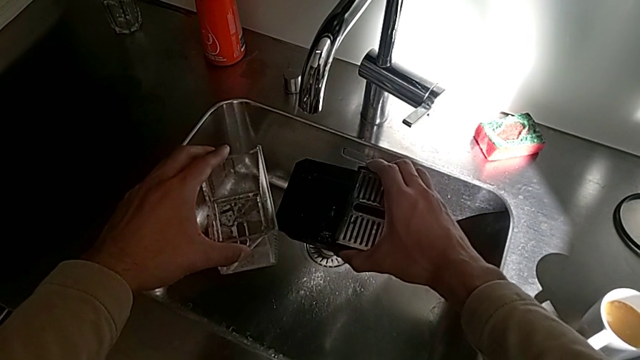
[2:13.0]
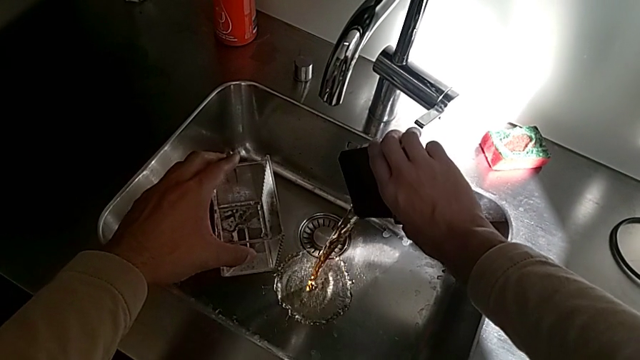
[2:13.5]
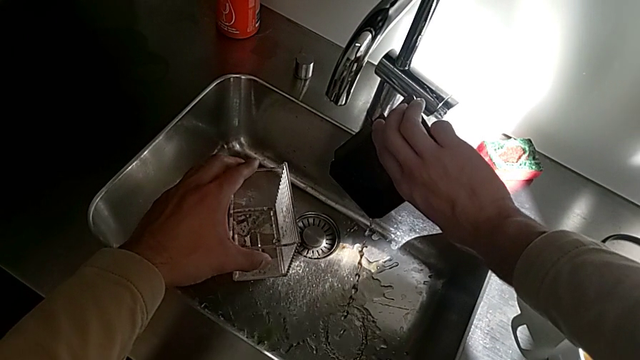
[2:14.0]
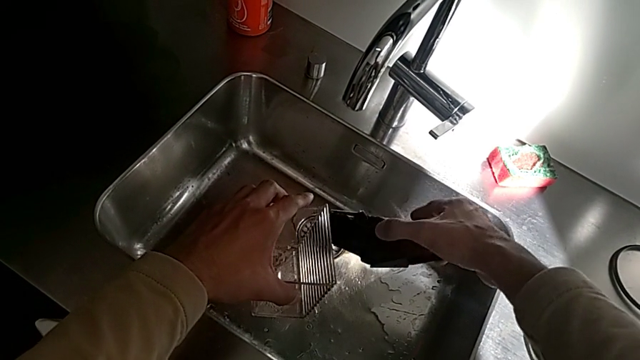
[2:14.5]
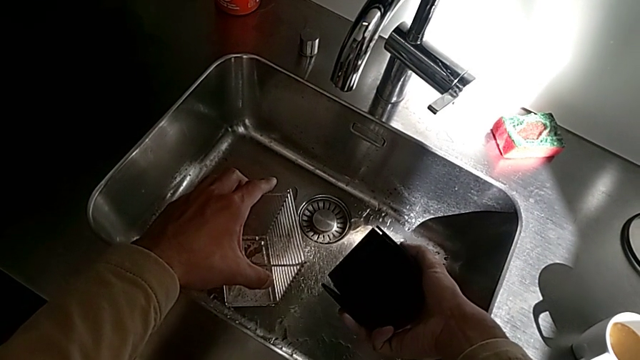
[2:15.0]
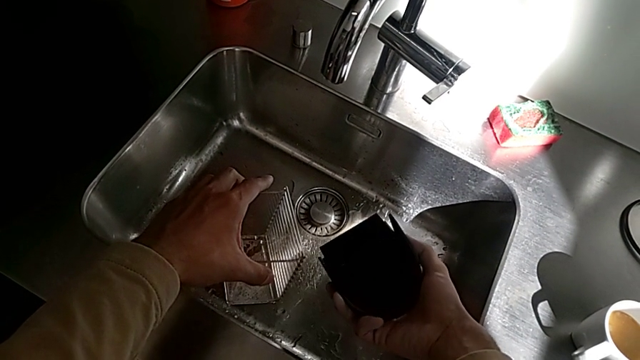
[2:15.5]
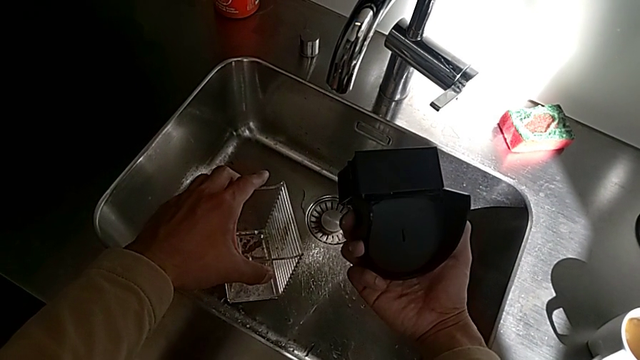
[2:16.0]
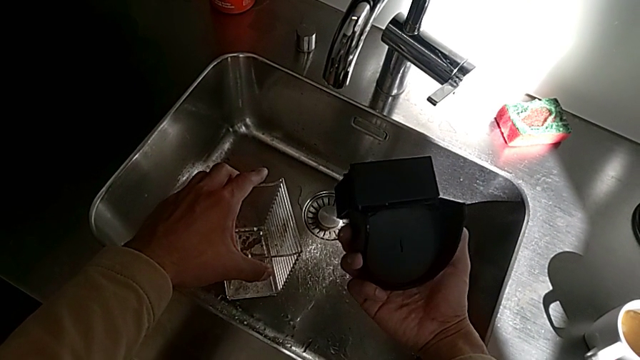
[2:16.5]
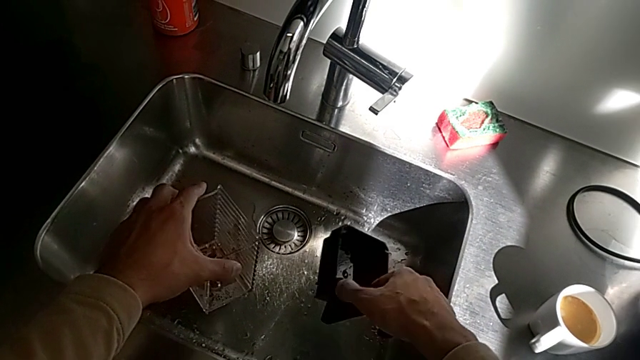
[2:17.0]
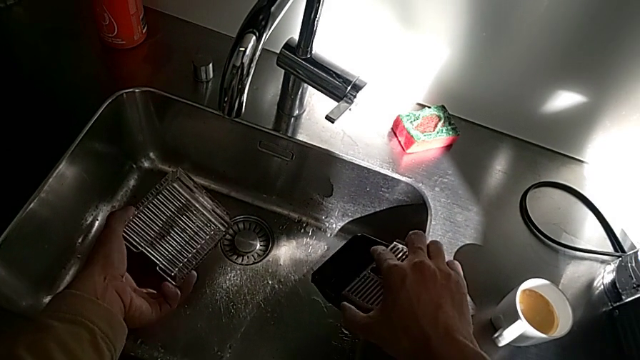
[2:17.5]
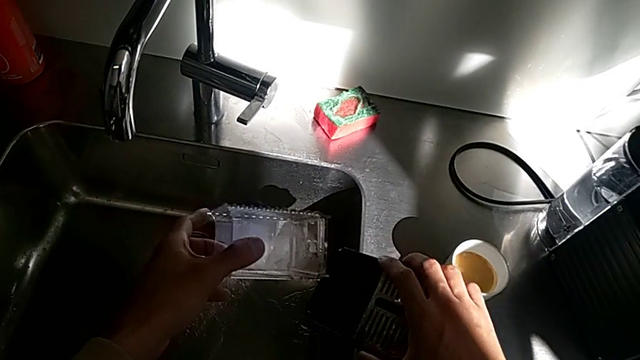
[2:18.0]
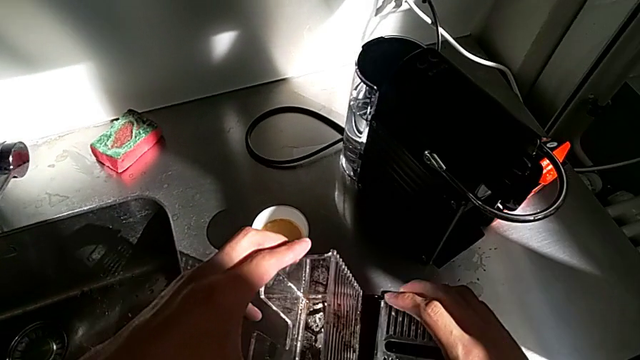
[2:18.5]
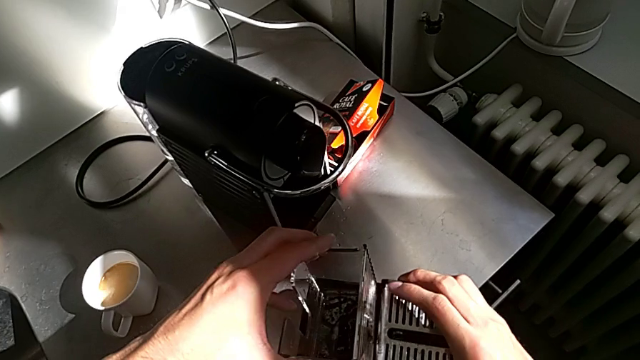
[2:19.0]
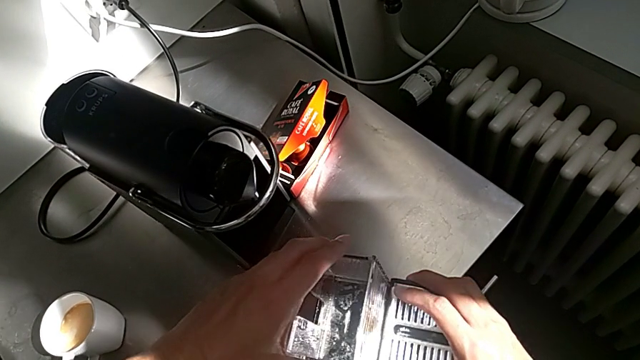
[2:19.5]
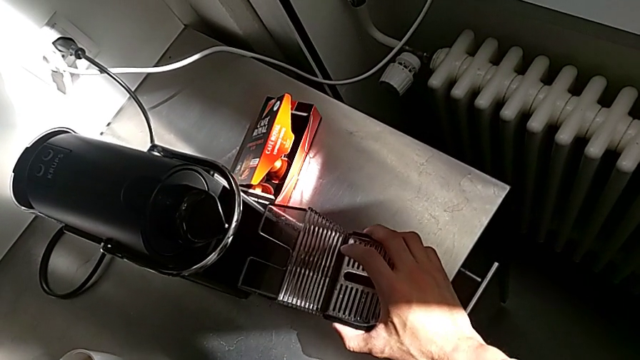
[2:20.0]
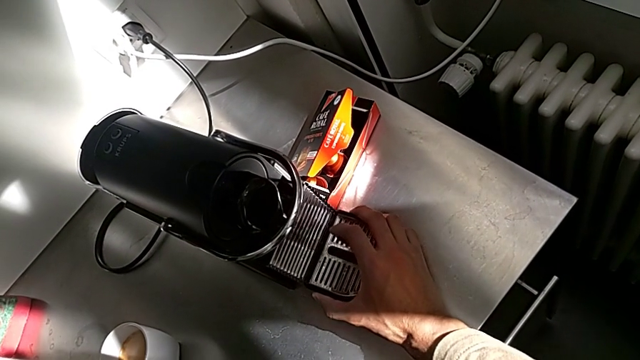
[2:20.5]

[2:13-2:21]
The camera wearer is emptying the drip tray every day. They empty the drip tray, approach the capsule container, assemble the drip tray and insert it, all with the right hand.
